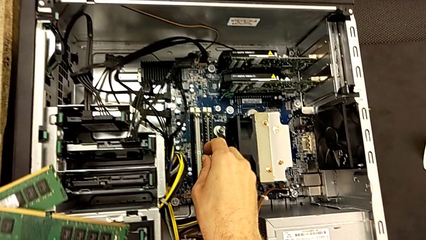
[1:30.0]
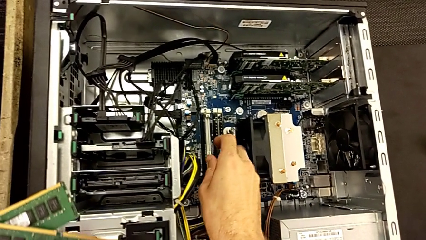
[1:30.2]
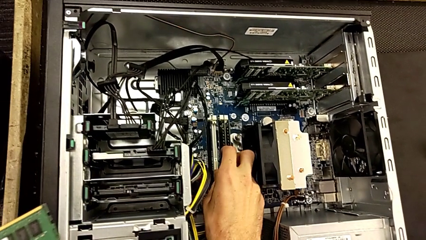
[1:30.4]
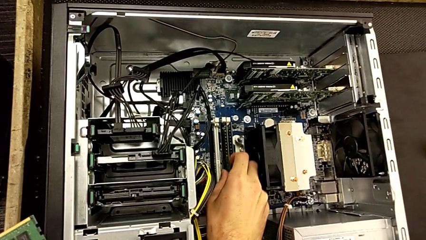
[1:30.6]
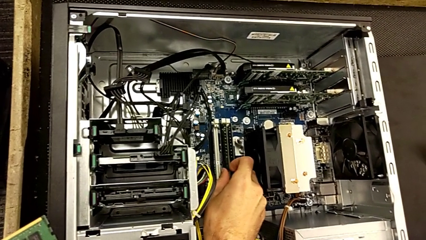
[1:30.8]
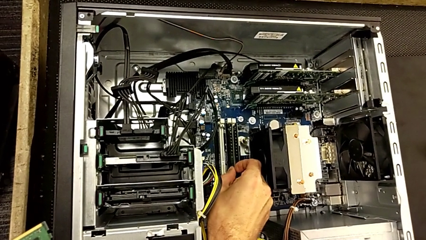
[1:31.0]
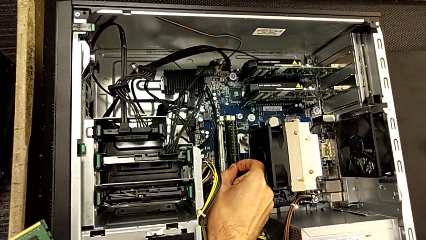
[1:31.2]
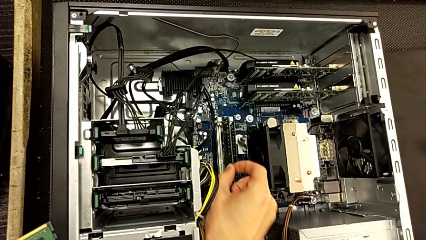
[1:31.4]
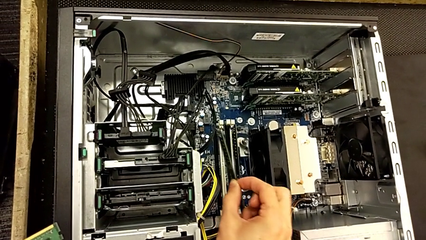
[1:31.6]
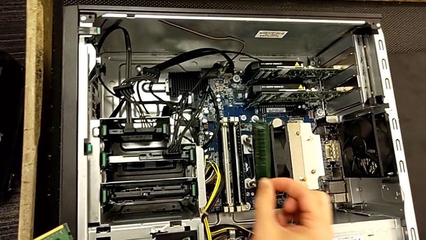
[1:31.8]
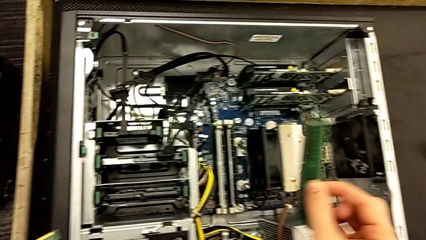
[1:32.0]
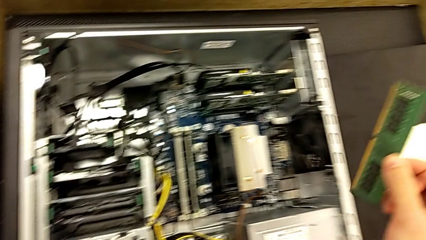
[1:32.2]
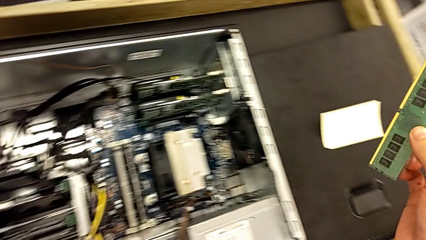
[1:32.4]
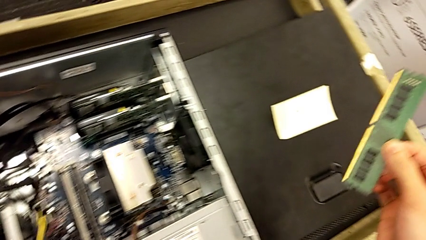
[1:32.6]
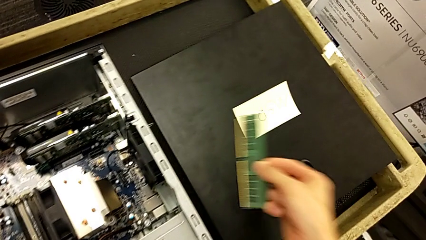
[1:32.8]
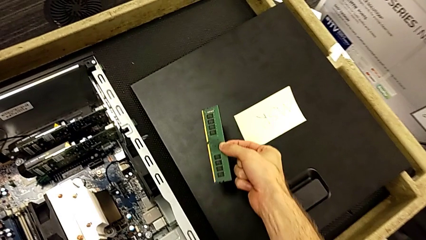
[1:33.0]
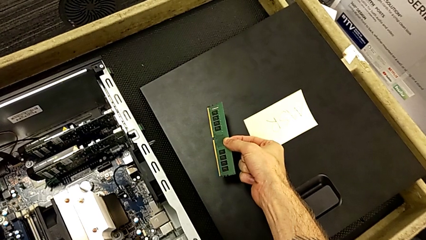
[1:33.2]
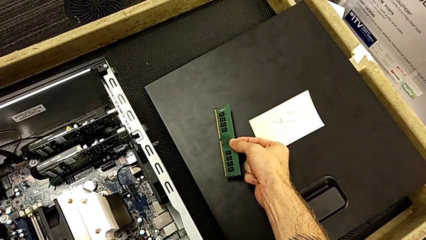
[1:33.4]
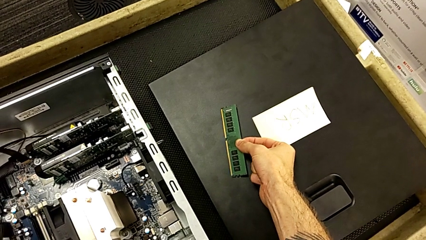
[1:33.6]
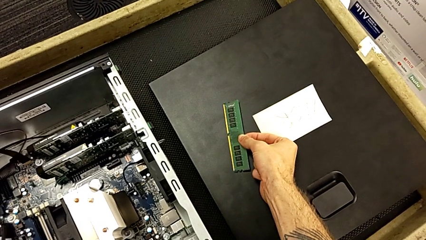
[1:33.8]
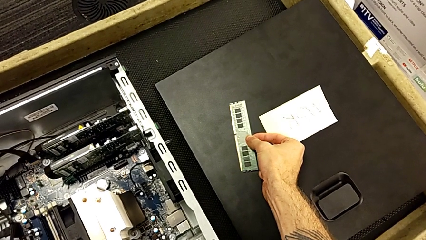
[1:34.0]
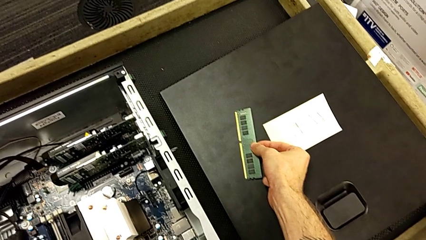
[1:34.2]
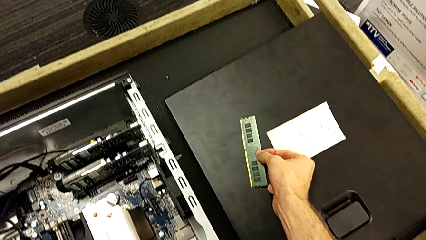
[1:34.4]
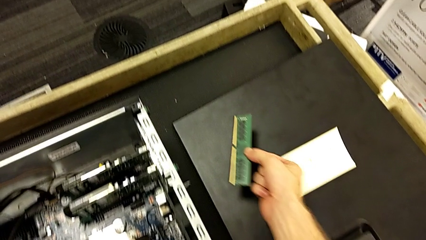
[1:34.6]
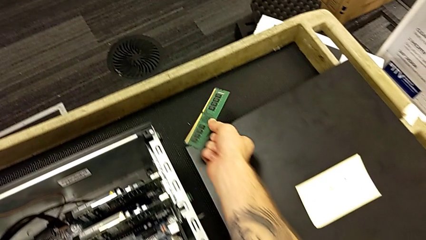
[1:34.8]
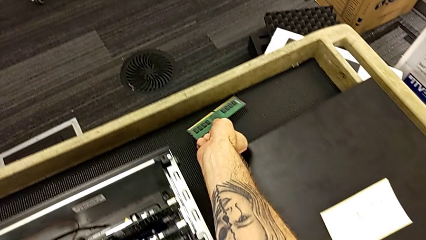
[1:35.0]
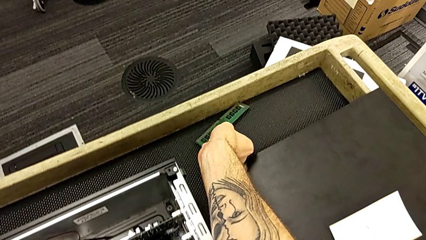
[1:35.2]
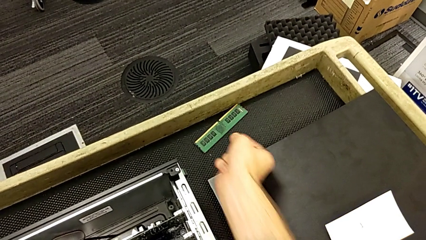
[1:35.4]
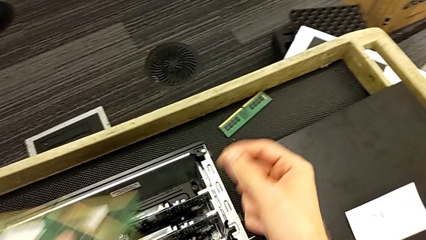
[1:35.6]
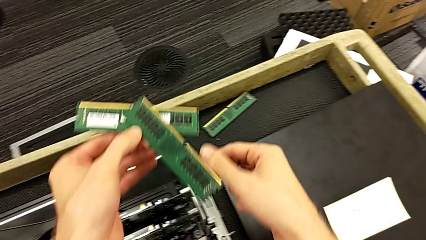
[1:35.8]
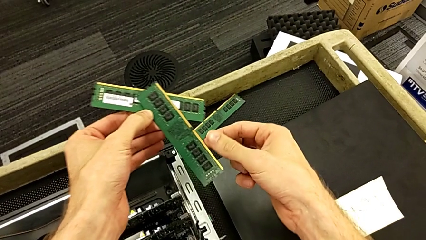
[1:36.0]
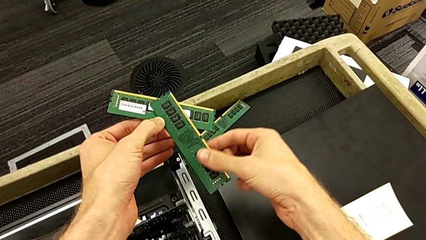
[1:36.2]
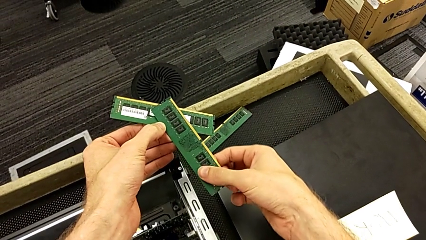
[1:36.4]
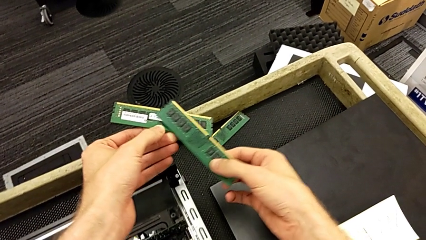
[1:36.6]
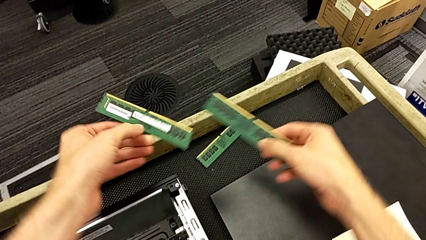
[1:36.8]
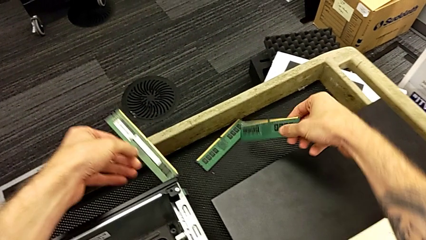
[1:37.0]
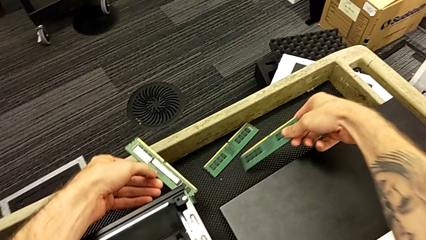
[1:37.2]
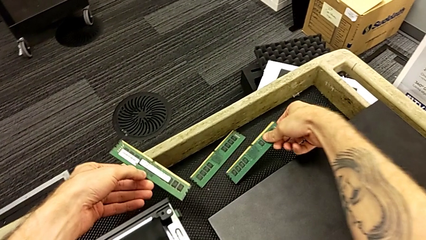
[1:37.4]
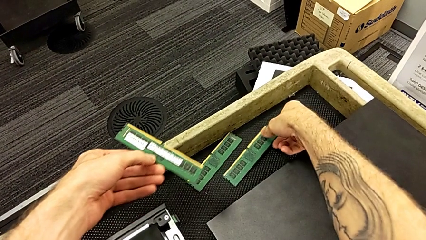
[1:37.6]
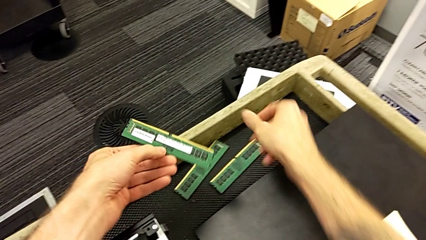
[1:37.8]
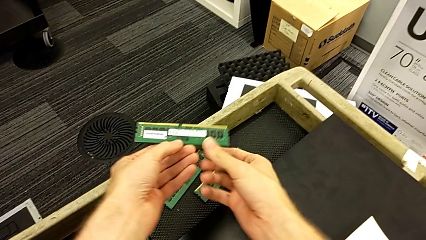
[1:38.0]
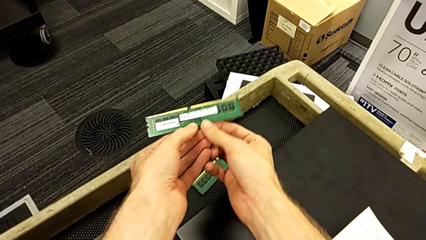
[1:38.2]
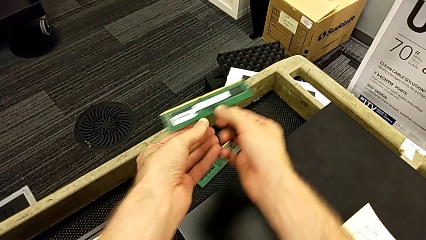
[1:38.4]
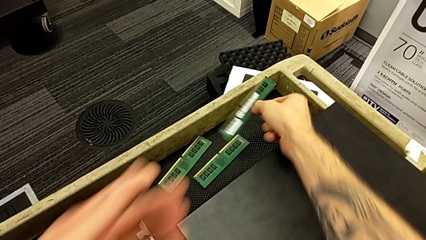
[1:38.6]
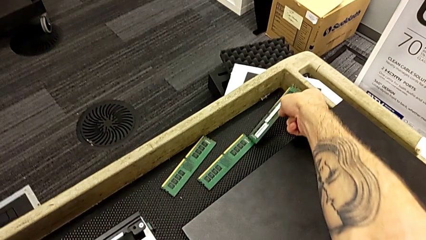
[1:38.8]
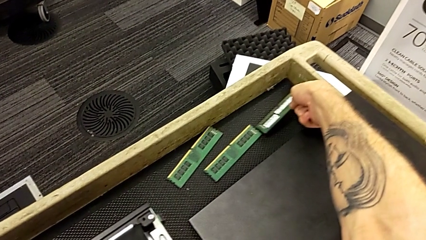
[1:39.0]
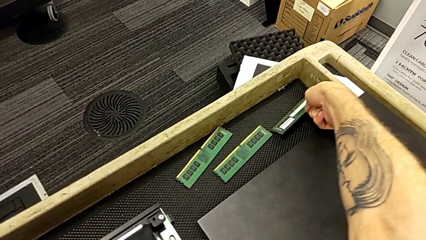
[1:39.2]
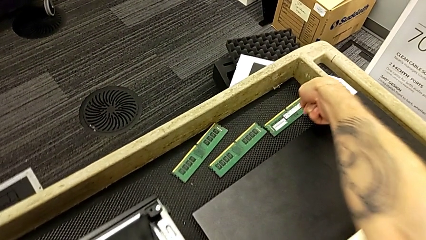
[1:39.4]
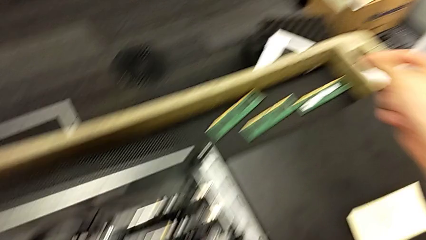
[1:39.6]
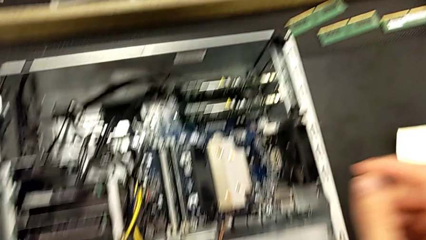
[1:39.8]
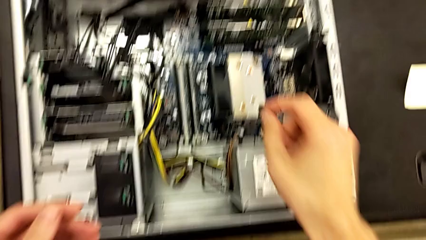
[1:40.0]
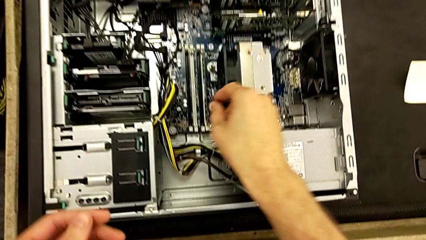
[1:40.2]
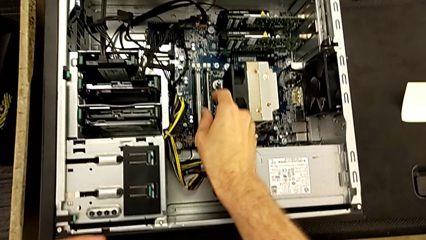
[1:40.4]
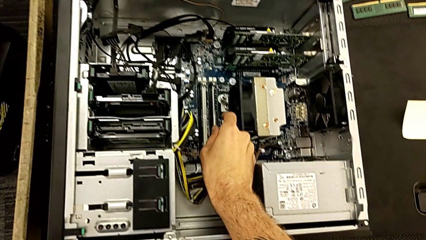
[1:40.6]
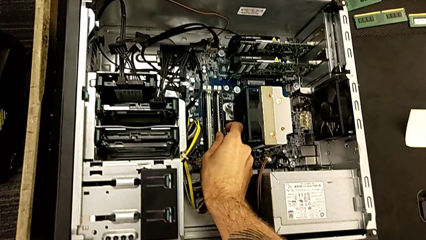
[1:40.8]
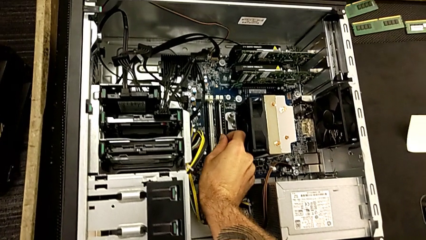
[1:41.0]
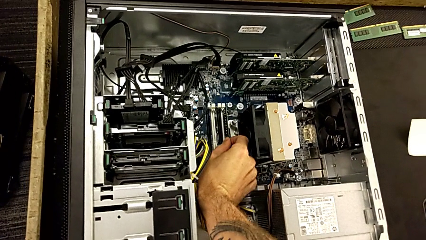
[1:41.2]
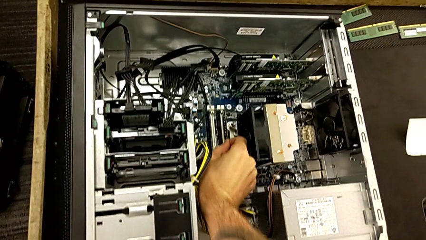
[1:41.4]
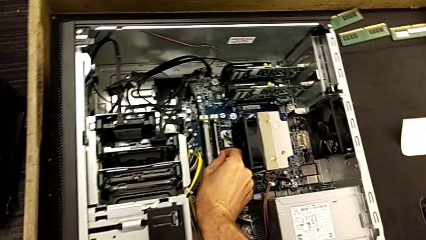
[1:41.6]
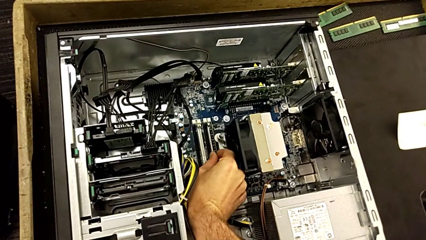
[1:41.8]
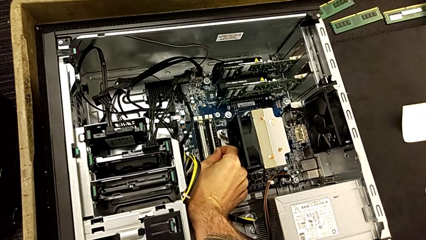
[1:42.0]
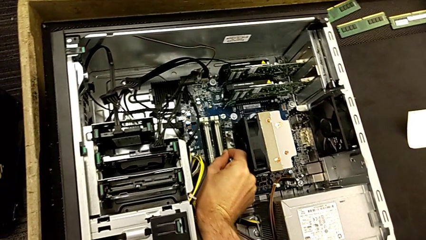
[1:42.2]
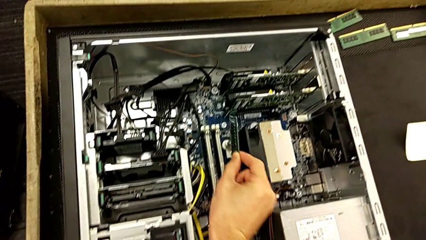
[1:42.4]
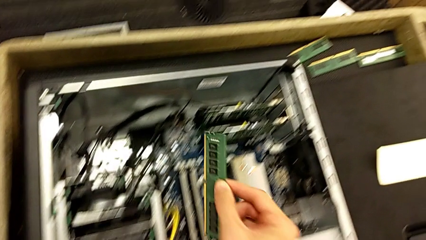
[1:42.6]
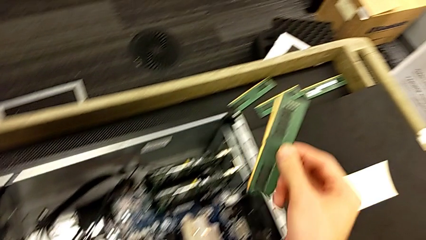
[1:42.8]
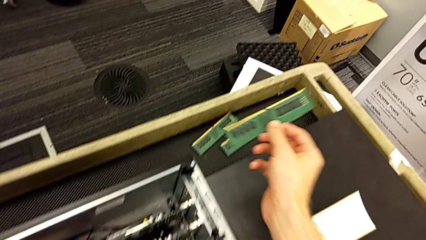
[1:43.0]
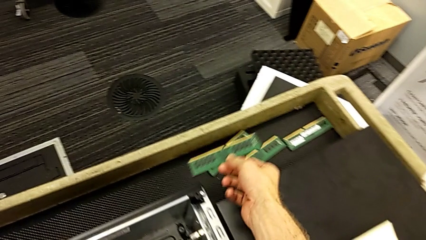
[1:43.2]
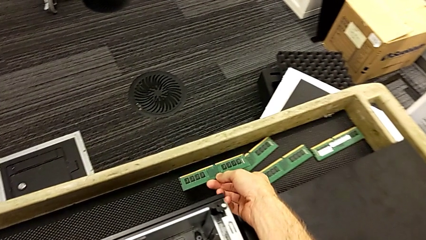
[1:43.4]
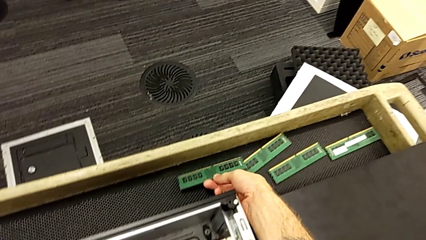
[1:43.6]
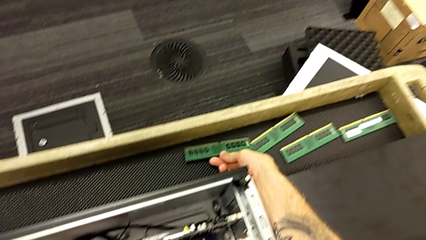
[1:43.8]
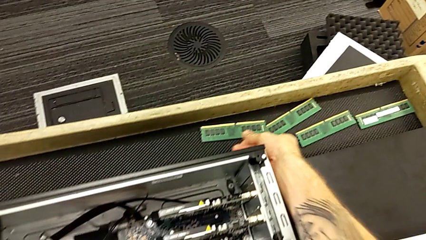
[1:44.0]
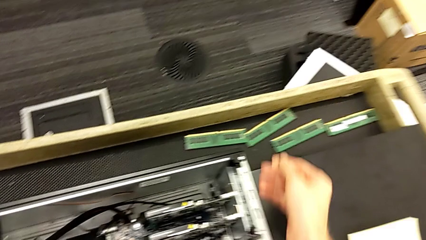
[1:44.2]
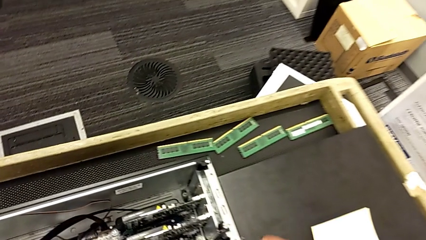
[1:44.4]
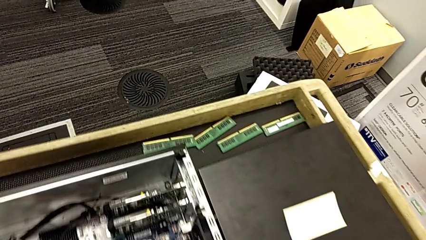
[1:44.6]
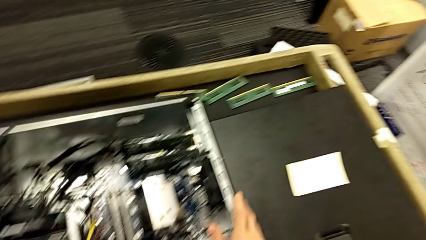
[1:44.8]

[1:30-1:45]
The camera wearer is removing the RAM. They grab the third RAM, withdraw the fourth RAM, place the third RAM, place the RAM, grab the fourth RAM, withdraw it and place it.

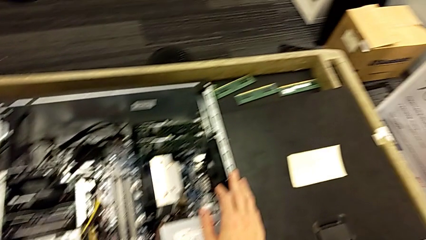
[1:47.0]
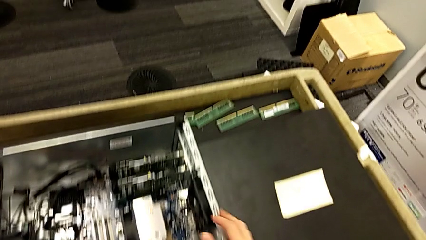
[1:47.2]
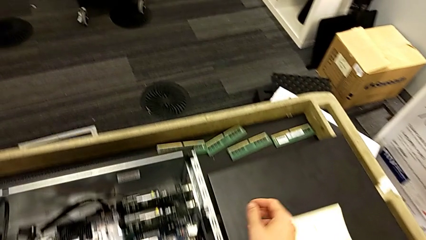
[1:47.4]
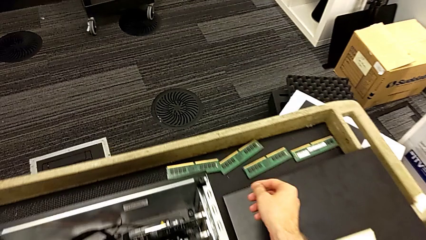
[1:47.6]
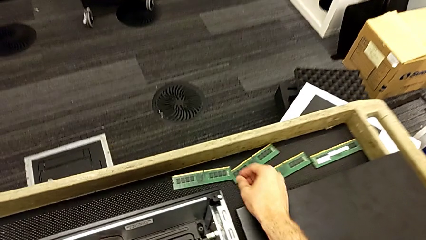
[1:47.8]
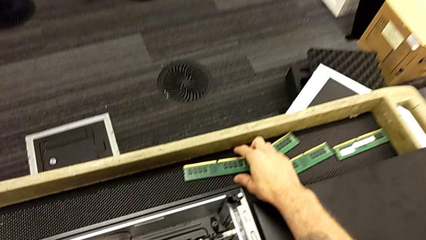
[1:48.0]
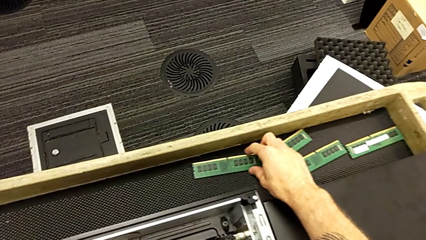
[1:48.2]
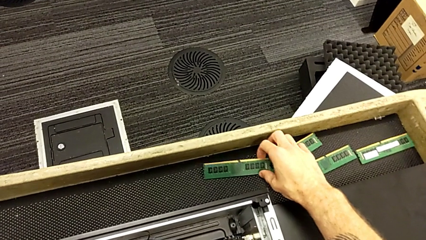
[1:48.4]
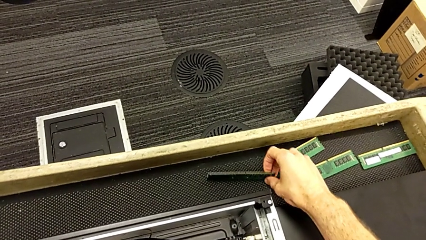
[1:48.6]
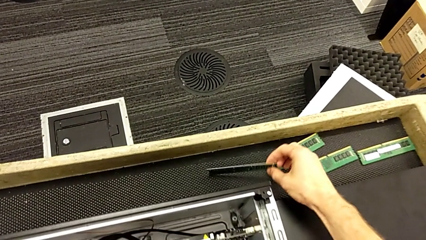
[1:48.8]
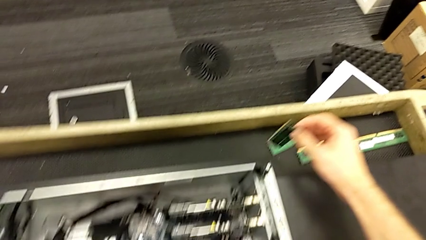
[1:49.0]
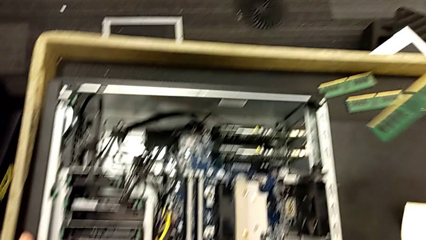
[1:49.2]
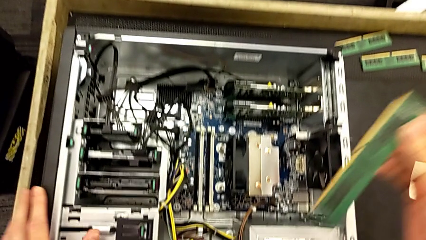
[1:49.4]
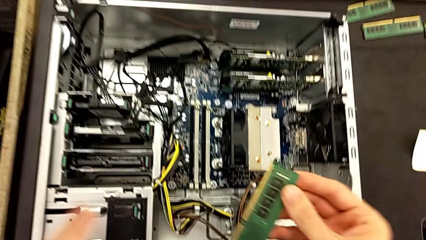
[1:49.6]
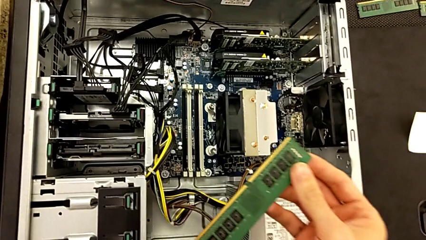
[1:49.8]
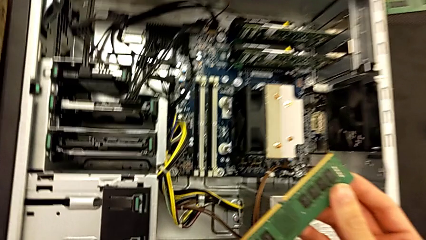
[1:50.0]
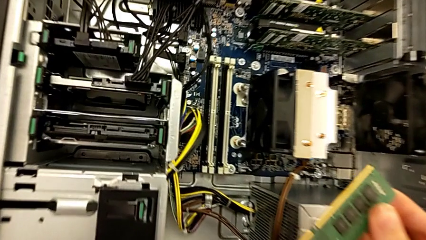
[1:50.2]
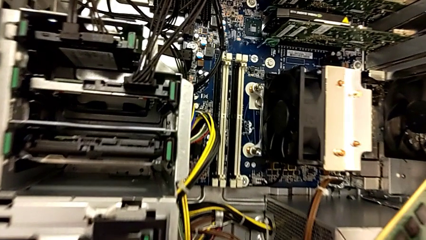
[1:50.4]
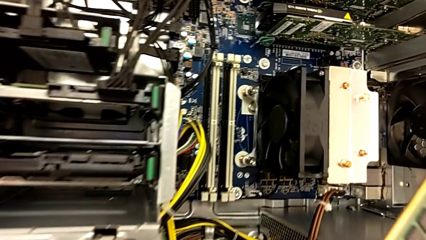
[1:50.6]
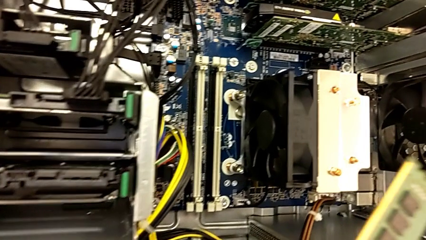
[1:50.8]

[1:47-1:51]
The camera wearer is putting the RAM back into the RAM tabs. They grab the first RAM and lift it.
